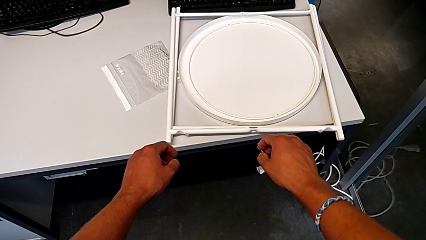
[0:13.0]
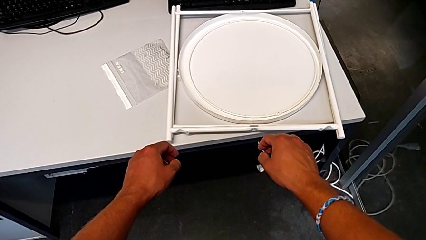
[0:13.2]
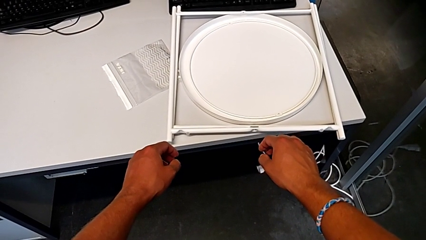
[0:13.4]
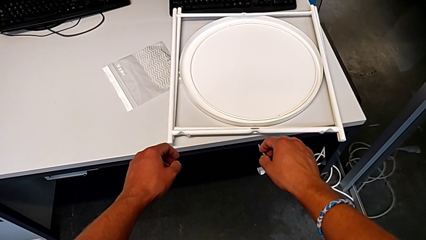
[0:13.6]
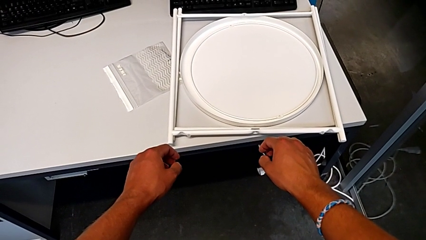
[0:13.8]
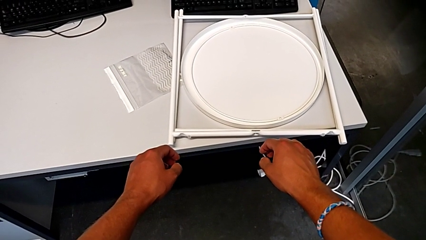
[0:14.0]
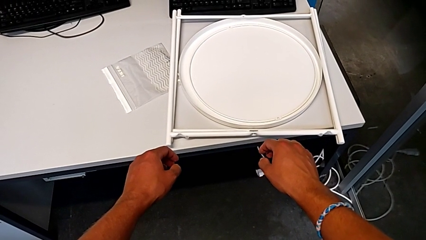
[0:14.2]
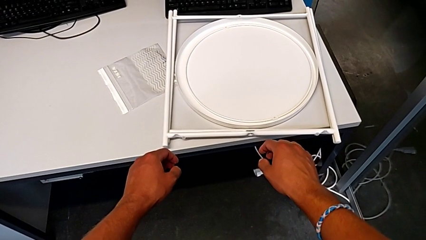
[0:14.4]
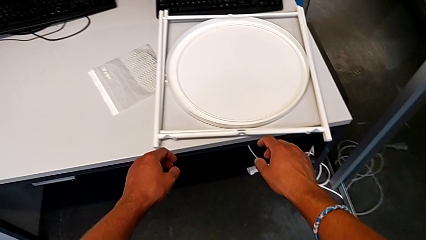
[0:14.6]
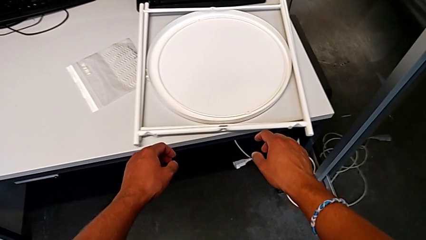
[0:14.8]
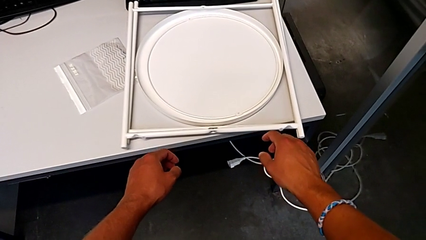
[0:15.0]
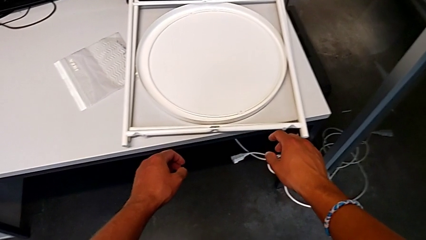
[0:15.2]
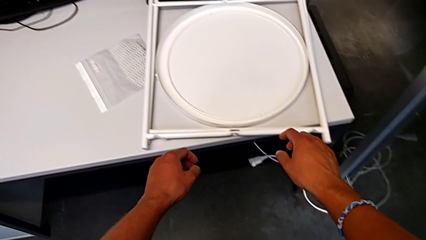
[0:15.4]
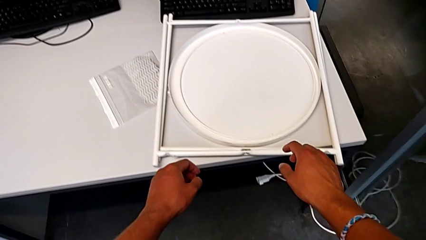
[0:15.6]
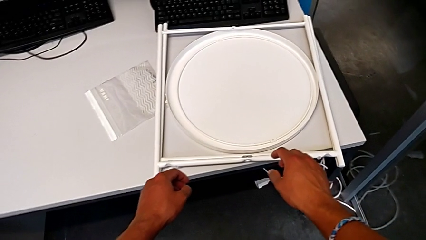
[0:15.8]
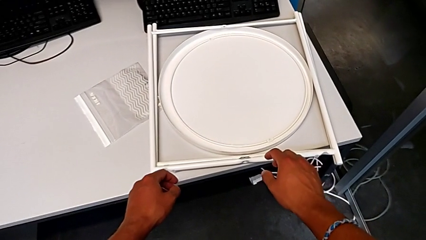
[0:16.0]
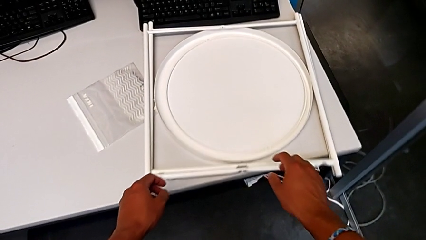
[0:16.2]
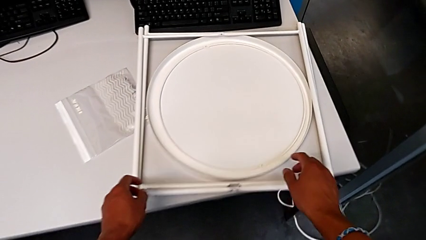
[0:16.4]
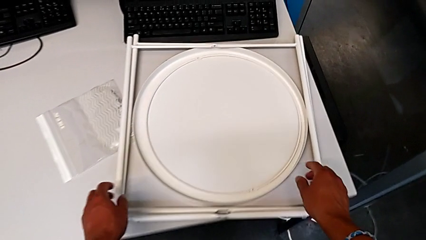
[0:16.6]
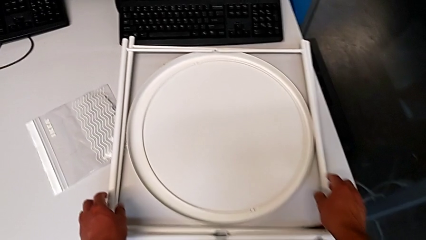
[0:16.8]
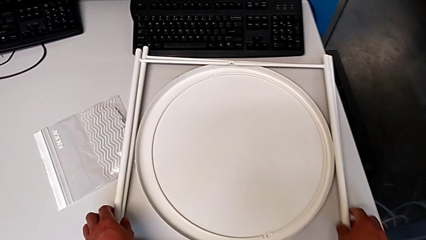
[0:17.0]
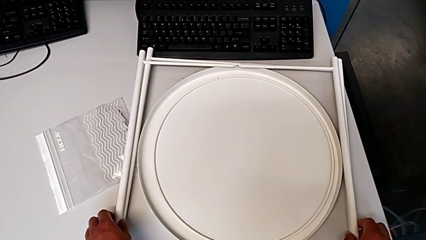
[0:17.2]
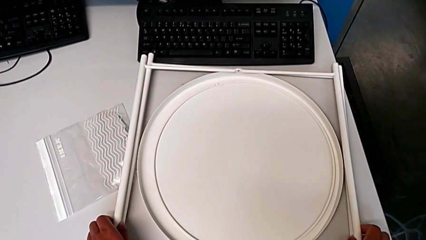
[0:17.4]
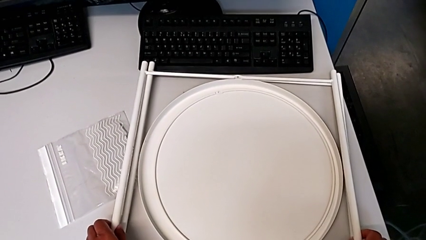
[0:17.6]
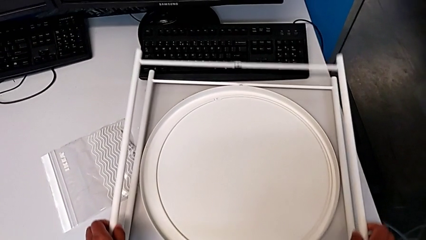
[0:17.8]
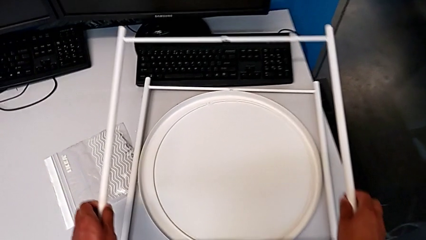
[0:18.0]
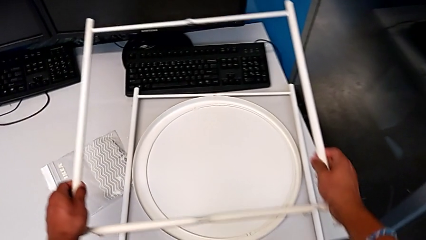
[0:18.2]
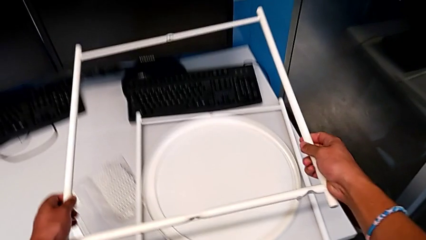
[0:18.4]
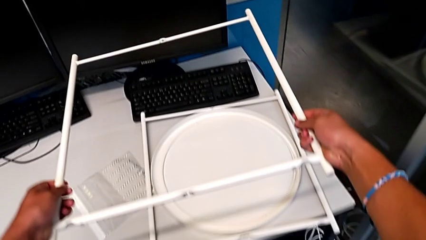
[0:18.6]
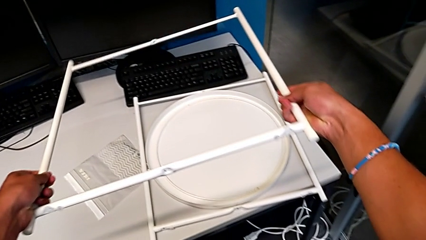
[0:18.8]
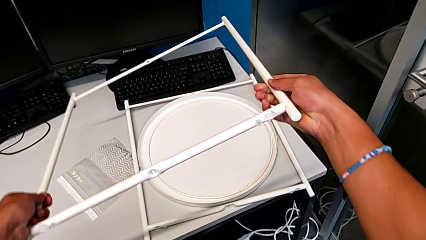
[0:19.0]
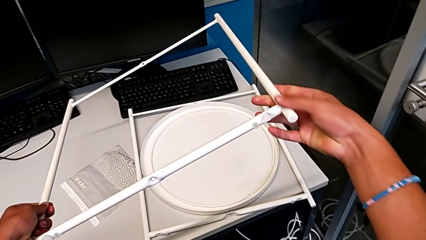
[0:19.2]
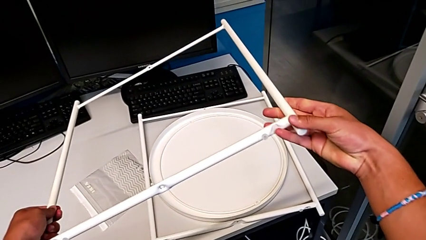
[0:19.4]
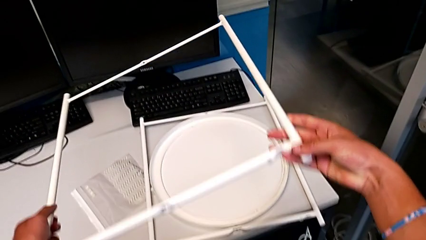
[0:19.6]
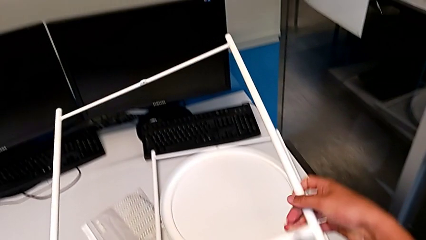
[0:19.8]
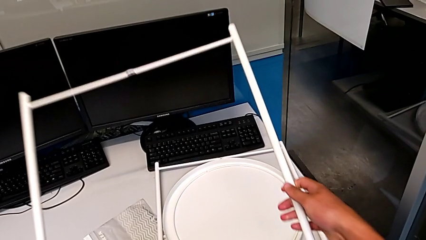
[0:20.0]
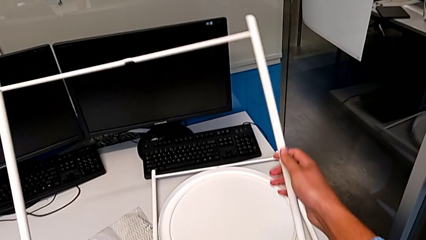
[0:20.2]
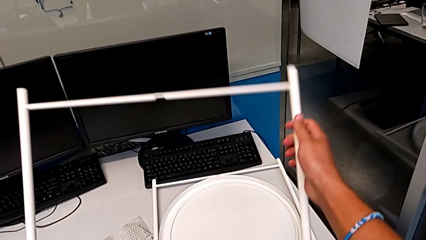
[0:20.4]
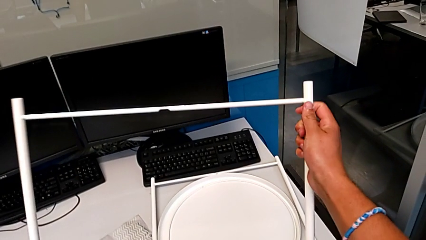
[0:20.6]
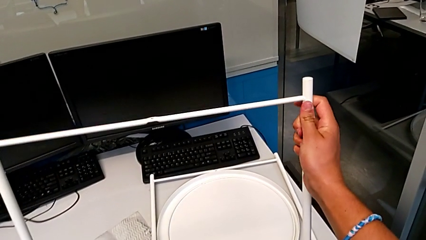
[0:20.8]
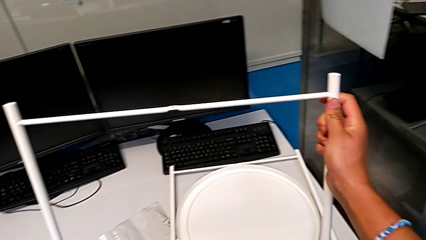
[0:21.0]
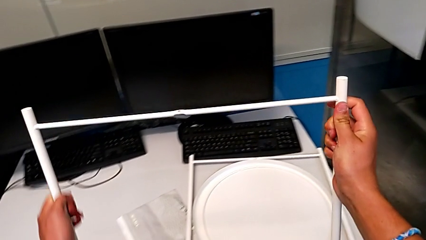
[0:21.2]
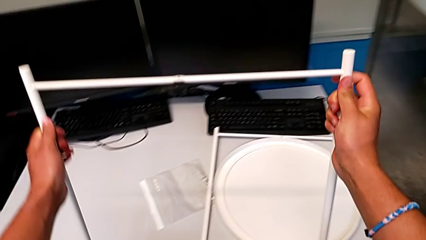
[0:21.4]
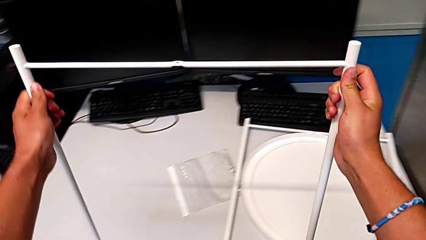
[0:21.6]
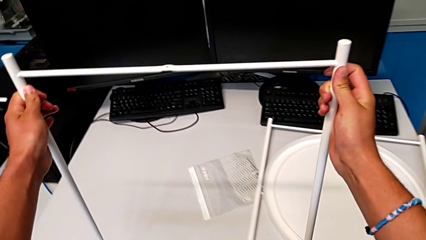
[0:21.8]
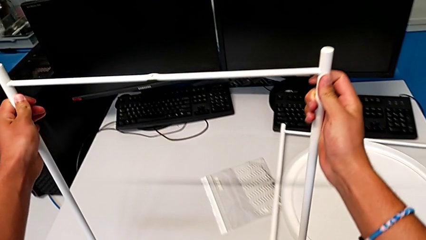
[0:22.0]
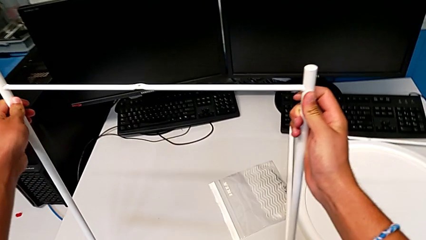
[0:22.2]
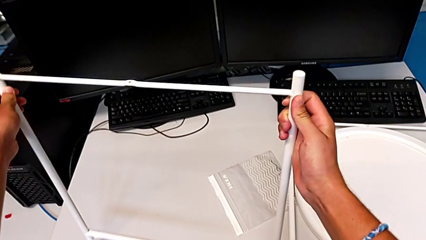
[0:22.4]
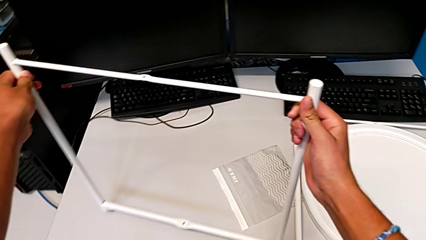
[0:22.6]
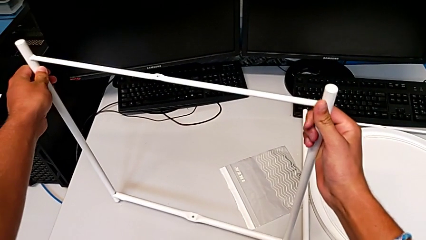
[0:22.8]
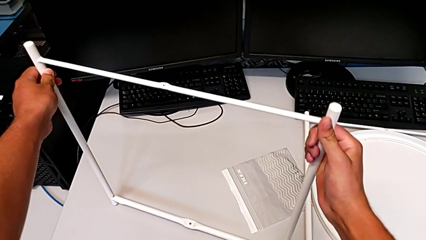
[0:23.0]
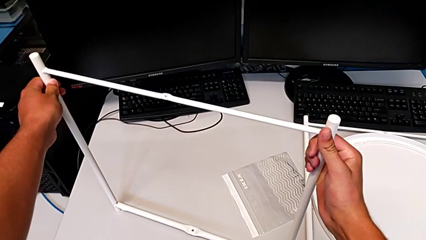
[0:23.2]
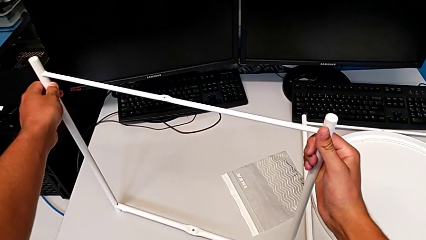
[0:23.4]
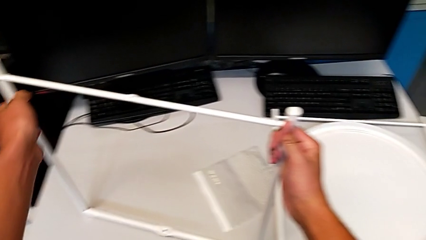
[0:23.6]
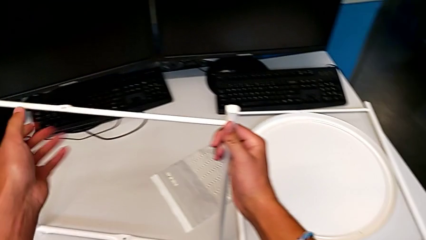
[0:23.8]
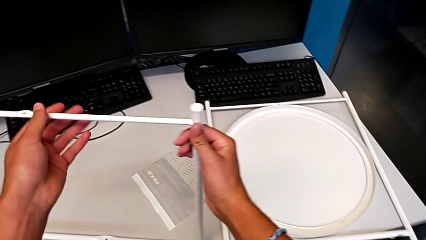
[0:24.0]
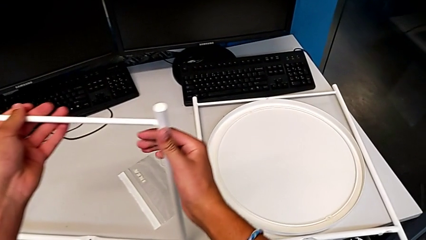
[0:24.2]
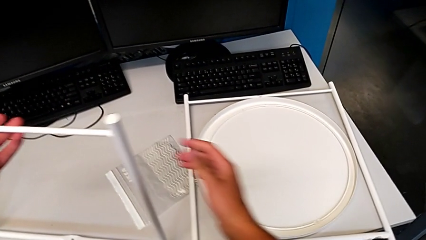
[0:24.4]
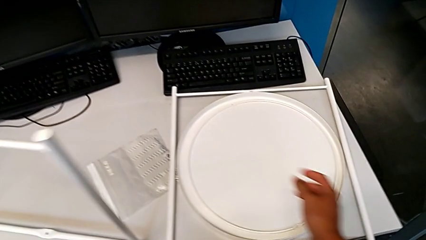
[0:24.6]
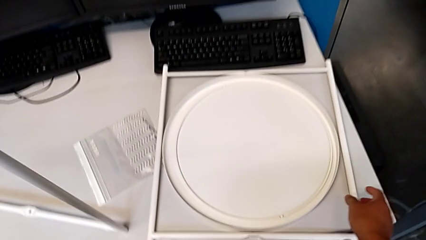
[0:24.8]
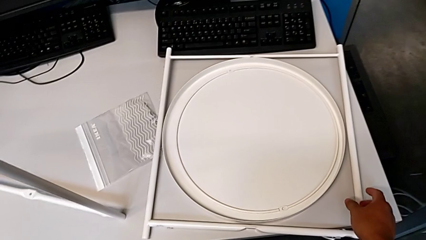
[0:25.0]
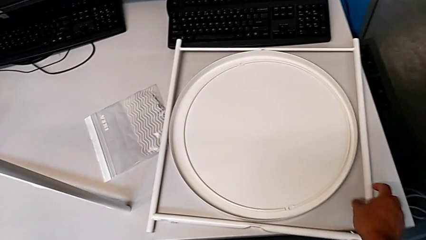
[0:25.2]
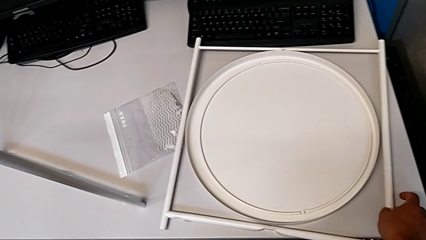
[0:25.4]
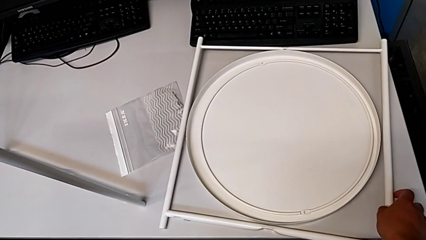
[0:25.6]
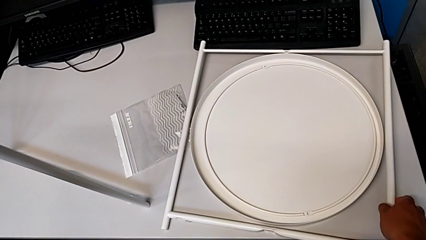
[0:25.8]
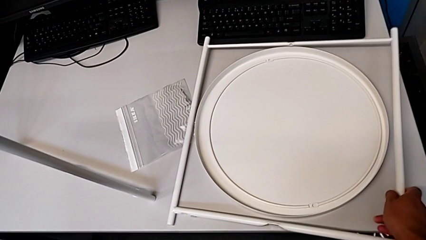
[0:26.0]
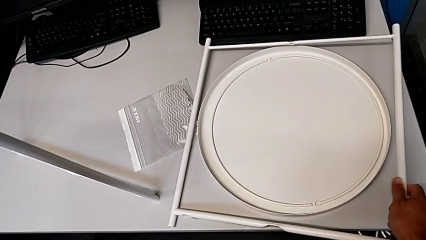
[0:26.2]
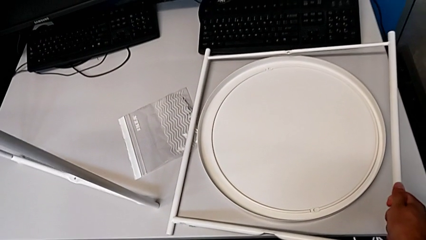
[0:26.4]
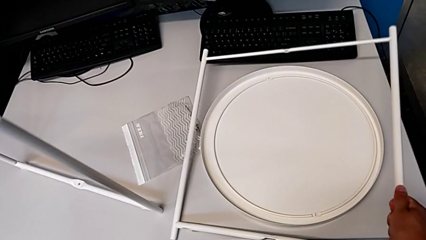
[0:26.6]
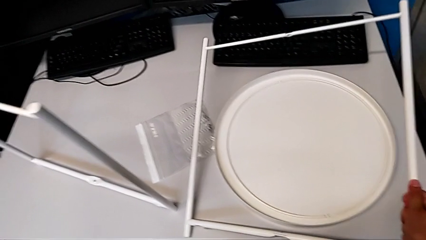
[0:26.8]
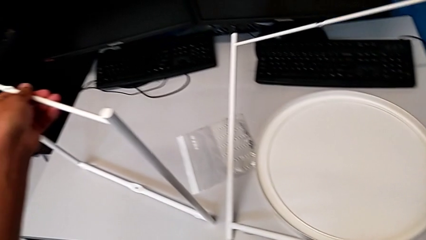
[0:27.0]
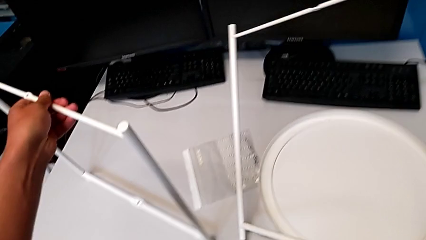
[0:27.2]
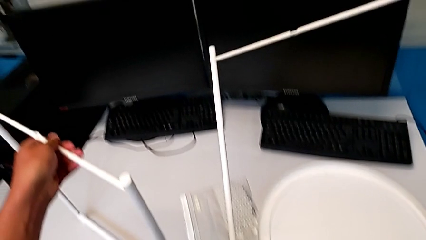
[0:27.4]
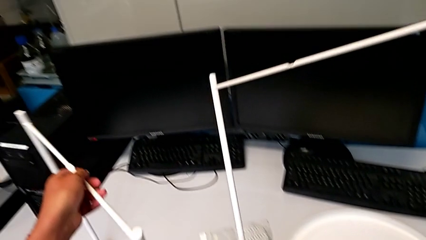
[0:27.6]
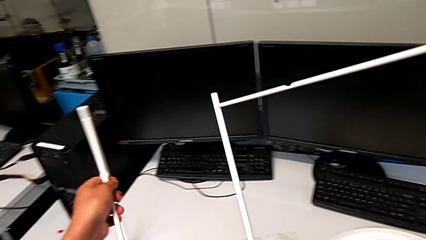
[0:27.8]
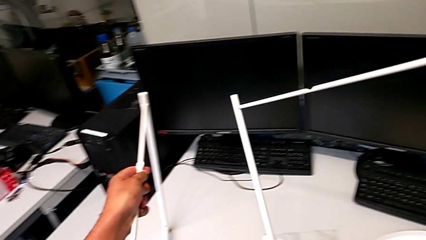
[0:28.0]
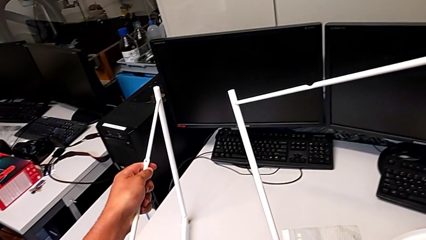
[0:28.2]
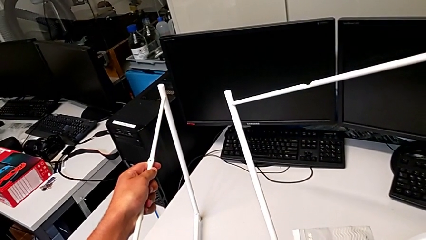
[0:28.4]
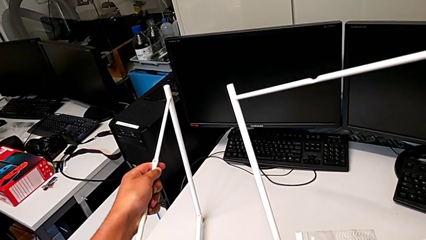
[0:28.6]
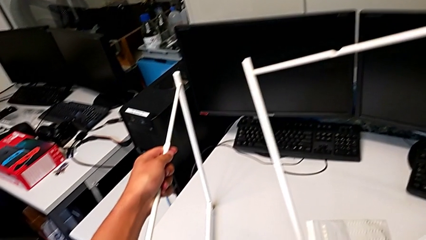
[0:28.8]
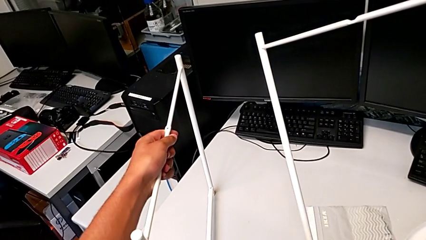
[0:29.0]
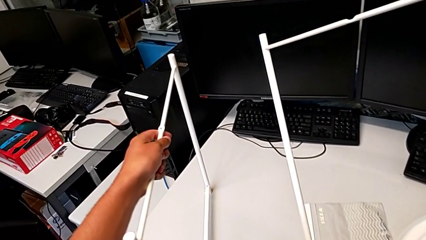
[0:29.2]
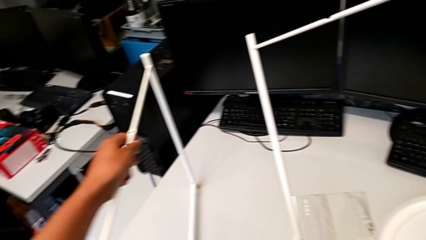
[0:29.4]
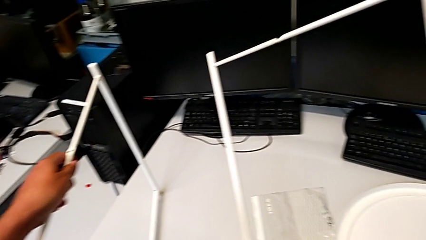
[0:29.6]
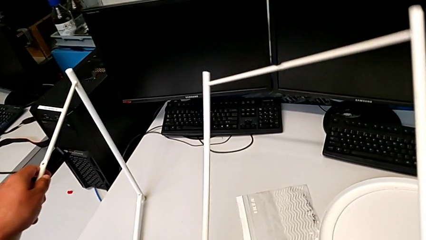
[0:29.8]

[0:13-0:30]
The camera wearer is assembling the legs. They inspect the leg, approach it, lift it, inspect it, hold it, place it, grab it, lift it and hold it.
